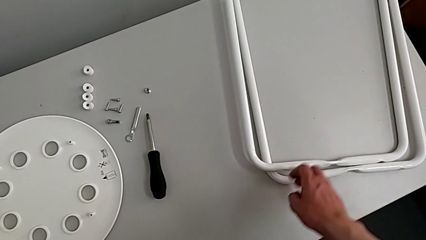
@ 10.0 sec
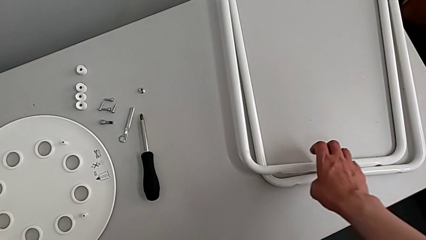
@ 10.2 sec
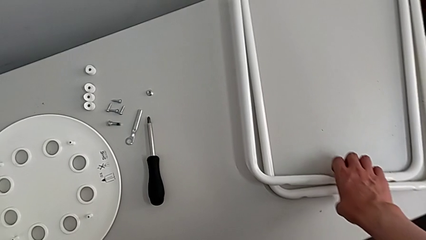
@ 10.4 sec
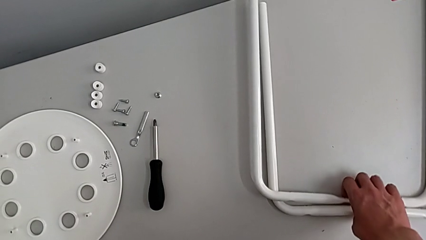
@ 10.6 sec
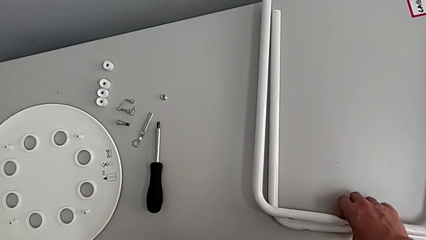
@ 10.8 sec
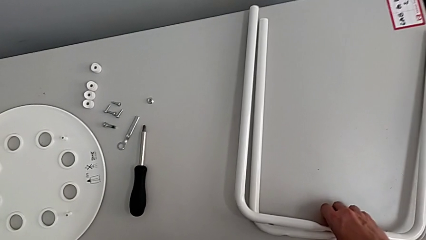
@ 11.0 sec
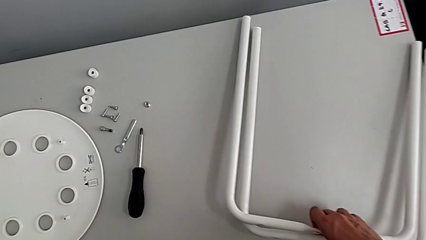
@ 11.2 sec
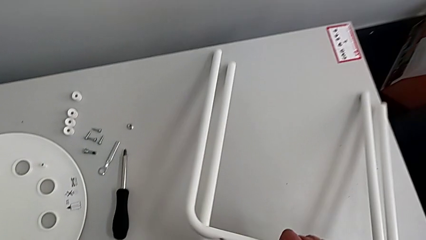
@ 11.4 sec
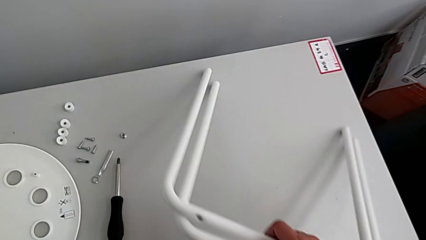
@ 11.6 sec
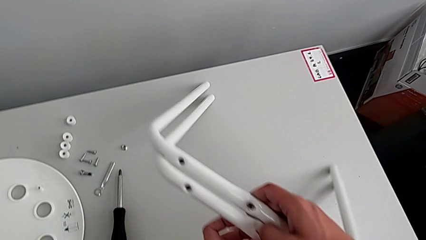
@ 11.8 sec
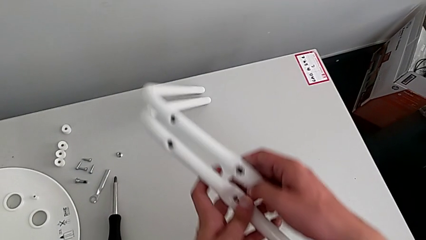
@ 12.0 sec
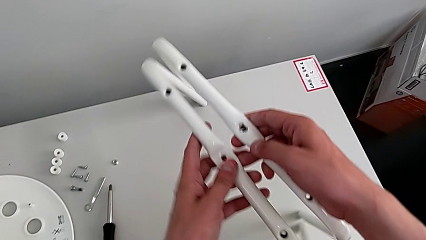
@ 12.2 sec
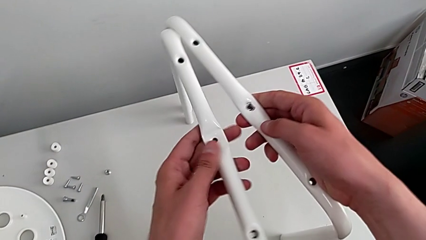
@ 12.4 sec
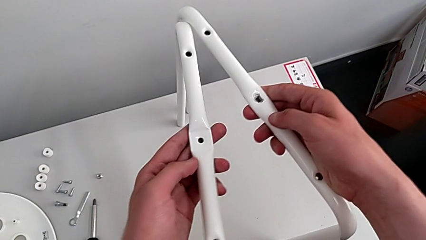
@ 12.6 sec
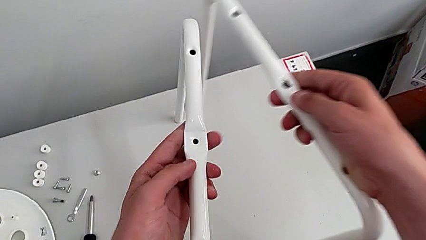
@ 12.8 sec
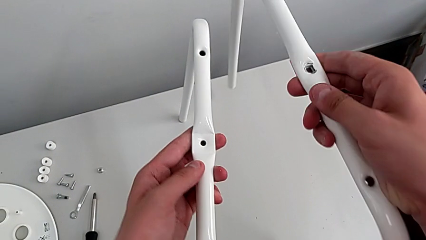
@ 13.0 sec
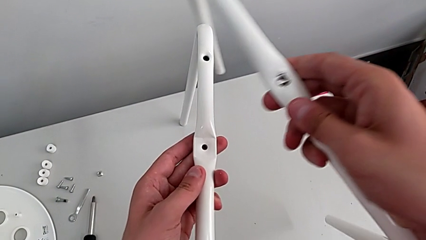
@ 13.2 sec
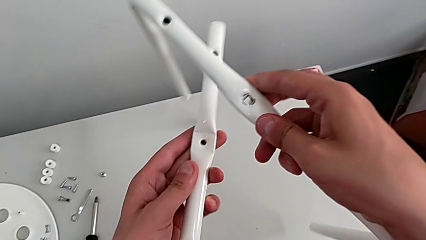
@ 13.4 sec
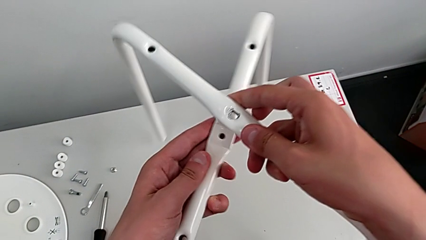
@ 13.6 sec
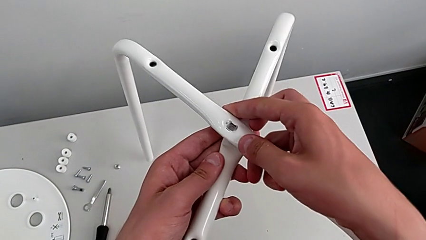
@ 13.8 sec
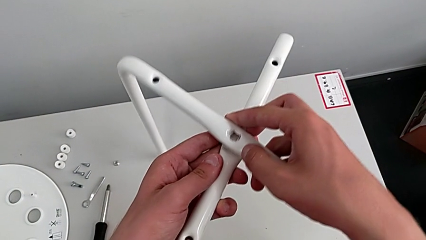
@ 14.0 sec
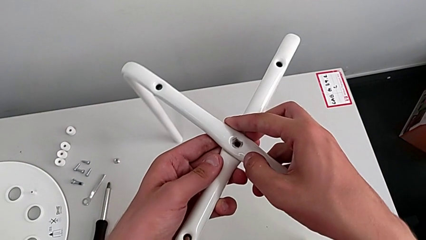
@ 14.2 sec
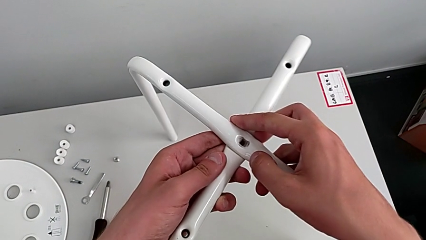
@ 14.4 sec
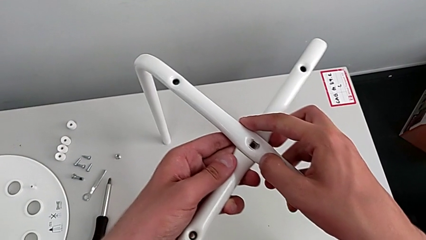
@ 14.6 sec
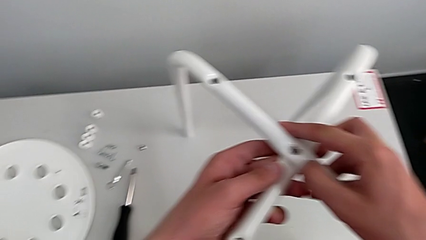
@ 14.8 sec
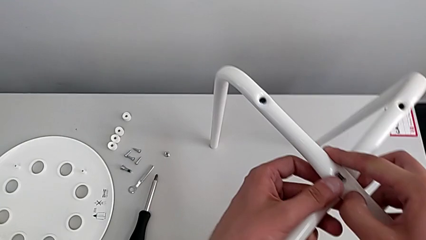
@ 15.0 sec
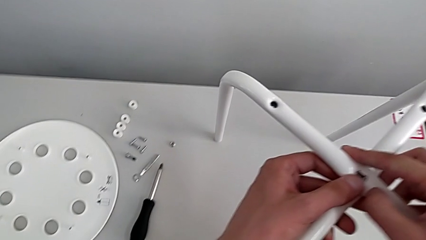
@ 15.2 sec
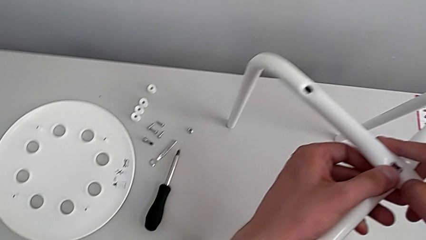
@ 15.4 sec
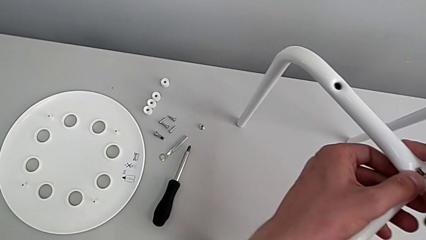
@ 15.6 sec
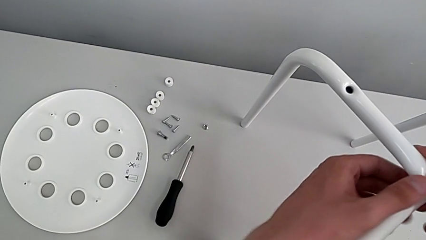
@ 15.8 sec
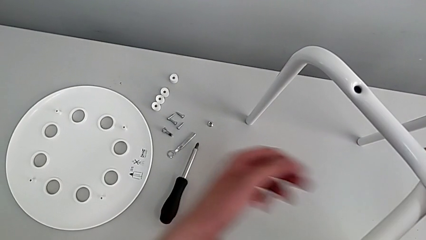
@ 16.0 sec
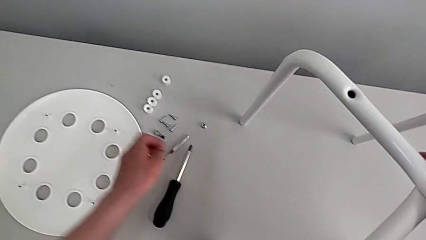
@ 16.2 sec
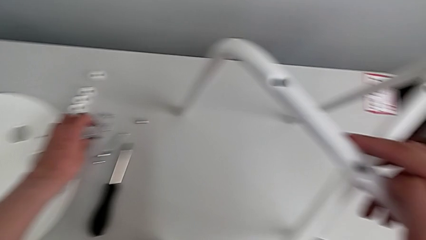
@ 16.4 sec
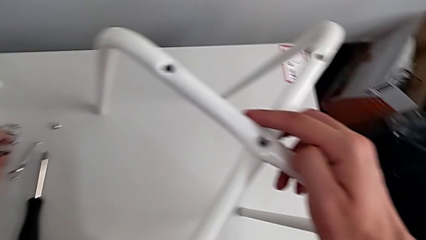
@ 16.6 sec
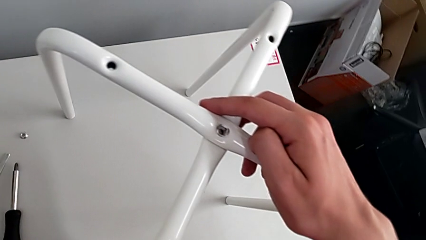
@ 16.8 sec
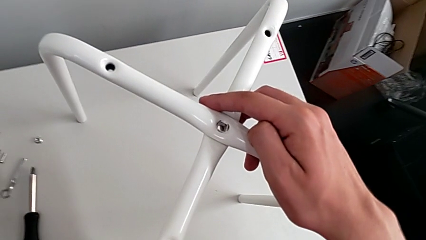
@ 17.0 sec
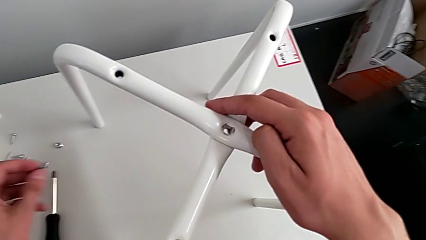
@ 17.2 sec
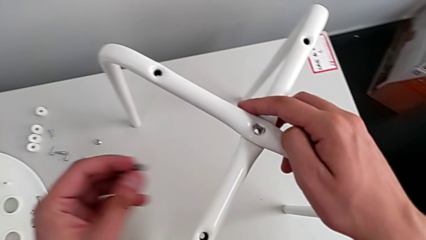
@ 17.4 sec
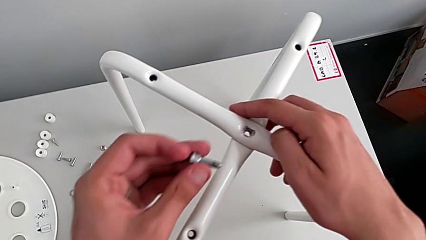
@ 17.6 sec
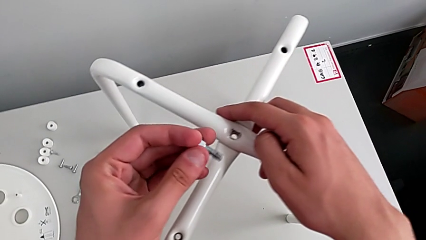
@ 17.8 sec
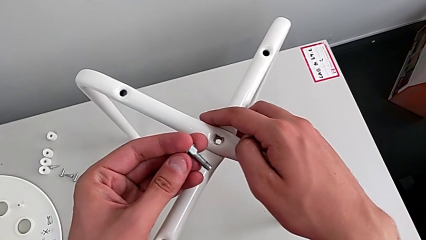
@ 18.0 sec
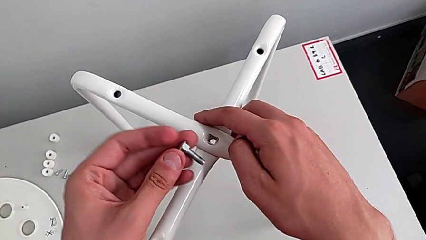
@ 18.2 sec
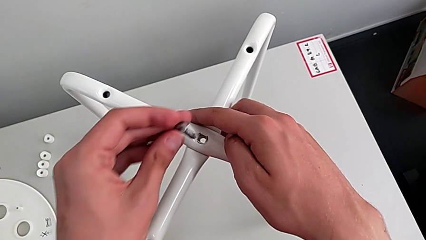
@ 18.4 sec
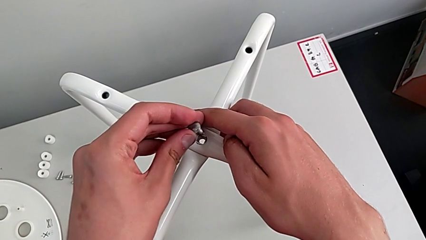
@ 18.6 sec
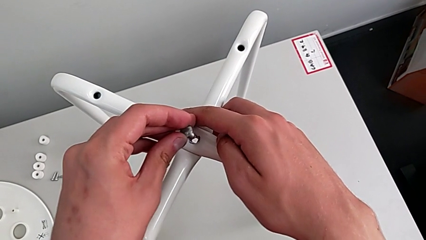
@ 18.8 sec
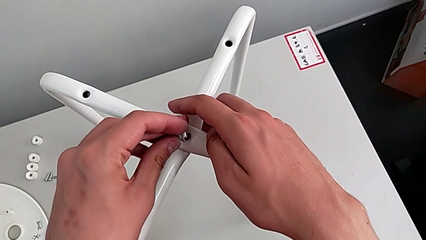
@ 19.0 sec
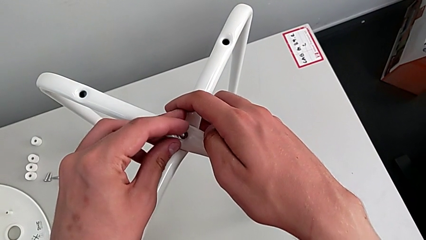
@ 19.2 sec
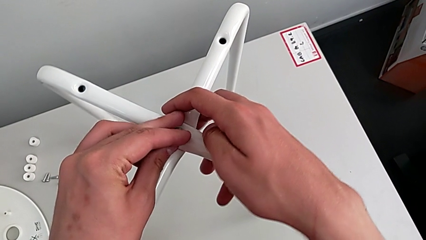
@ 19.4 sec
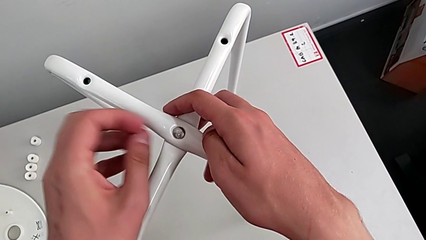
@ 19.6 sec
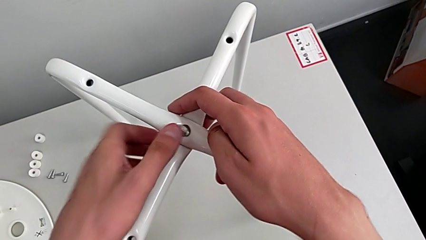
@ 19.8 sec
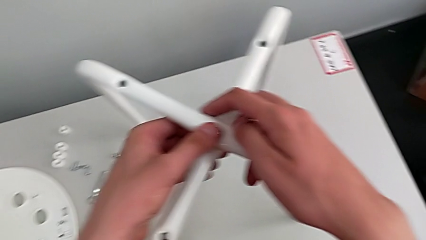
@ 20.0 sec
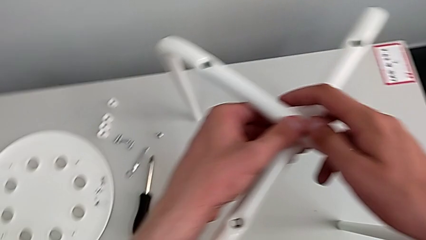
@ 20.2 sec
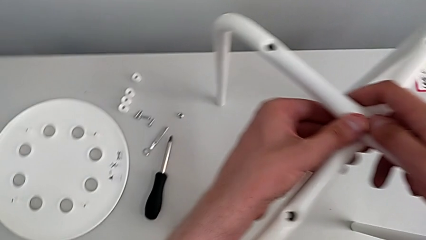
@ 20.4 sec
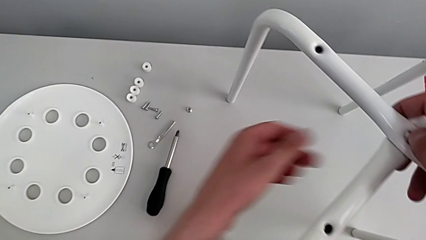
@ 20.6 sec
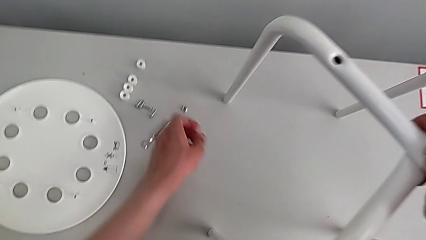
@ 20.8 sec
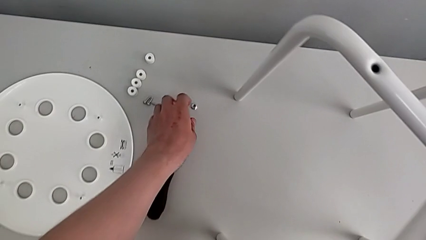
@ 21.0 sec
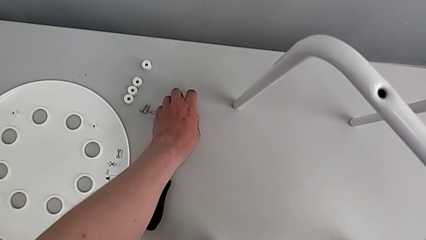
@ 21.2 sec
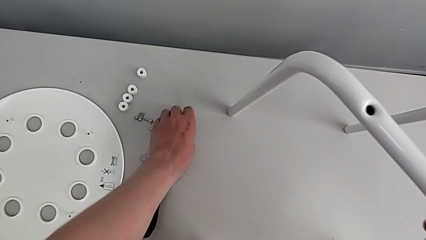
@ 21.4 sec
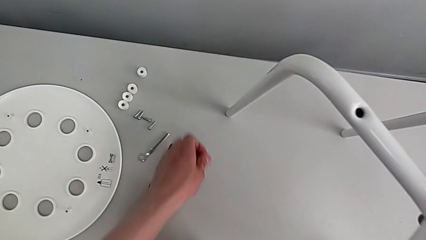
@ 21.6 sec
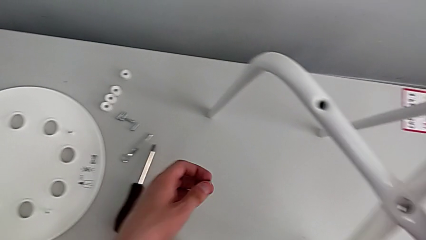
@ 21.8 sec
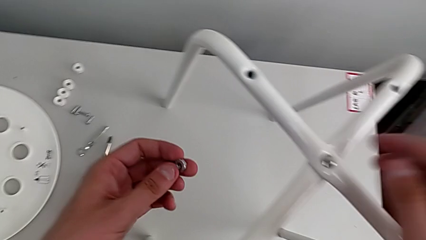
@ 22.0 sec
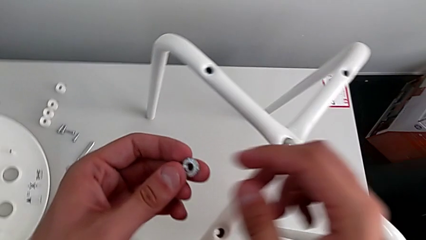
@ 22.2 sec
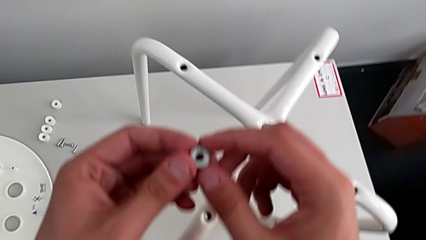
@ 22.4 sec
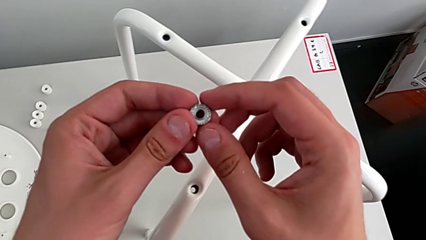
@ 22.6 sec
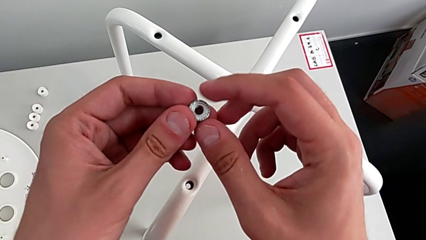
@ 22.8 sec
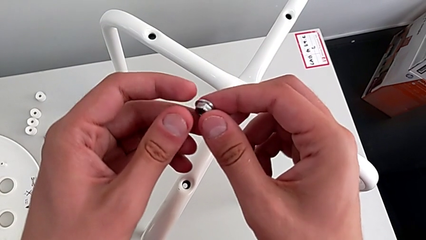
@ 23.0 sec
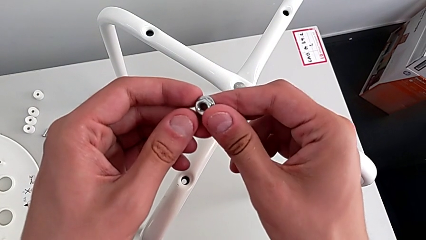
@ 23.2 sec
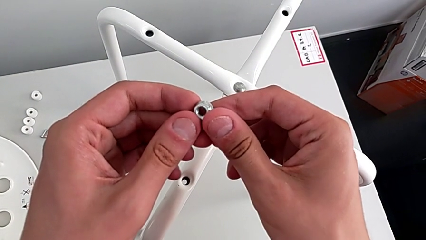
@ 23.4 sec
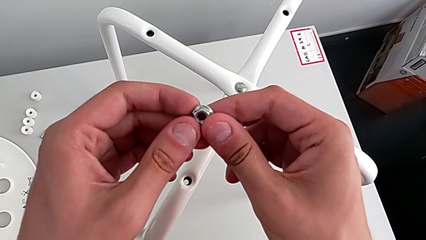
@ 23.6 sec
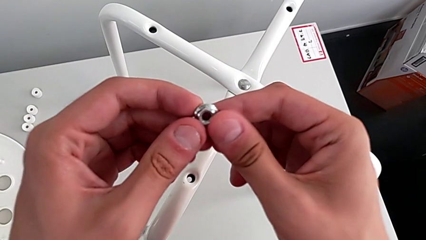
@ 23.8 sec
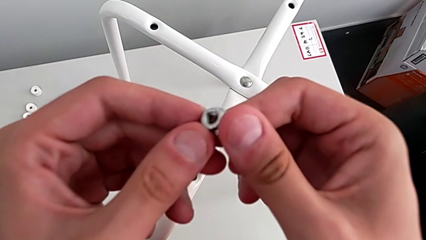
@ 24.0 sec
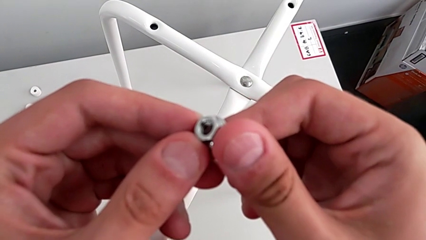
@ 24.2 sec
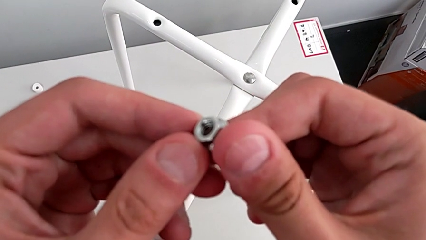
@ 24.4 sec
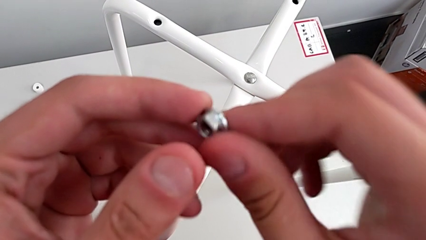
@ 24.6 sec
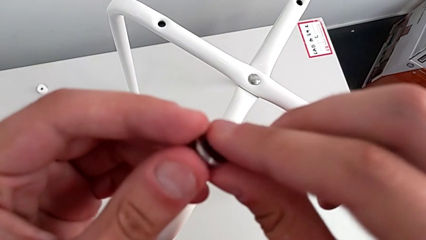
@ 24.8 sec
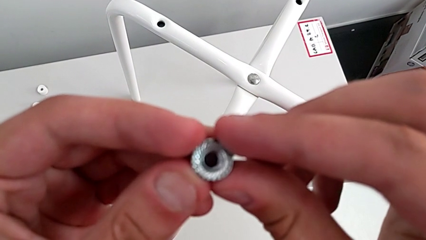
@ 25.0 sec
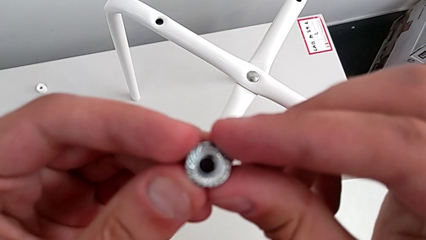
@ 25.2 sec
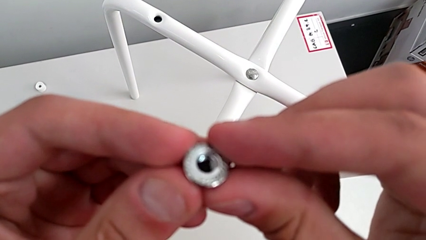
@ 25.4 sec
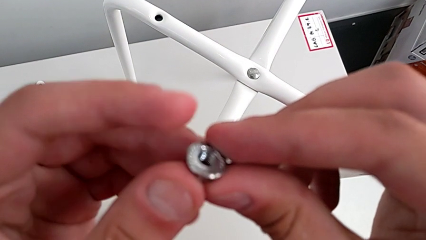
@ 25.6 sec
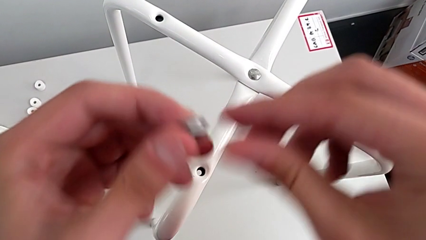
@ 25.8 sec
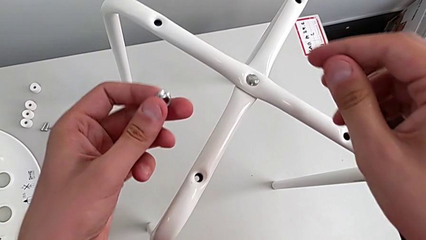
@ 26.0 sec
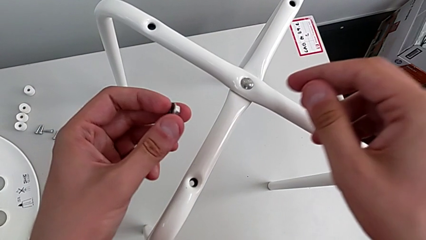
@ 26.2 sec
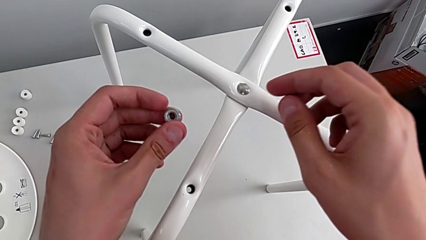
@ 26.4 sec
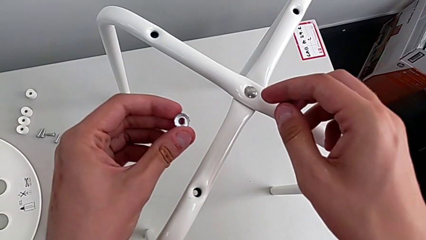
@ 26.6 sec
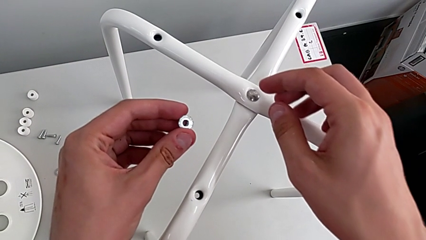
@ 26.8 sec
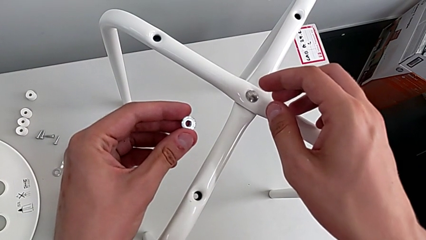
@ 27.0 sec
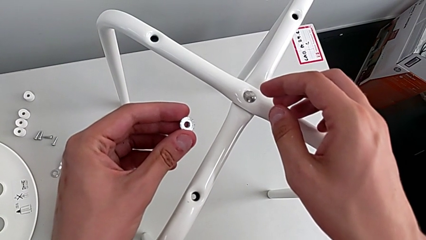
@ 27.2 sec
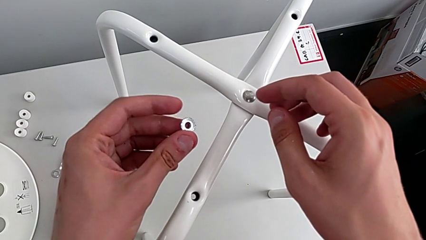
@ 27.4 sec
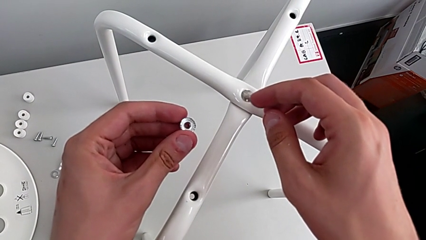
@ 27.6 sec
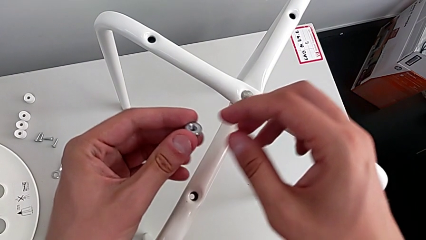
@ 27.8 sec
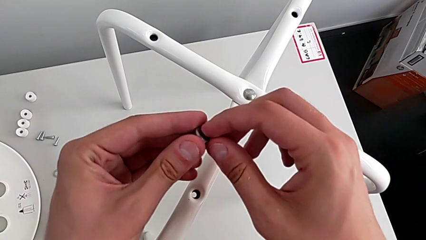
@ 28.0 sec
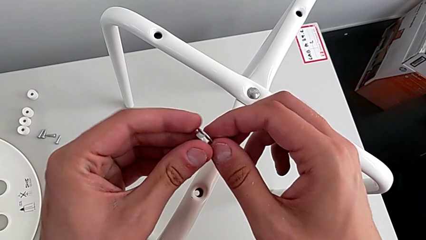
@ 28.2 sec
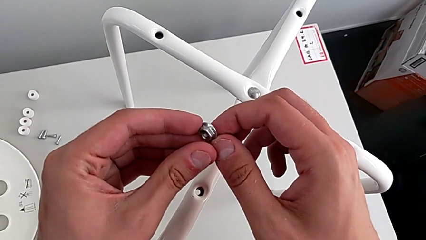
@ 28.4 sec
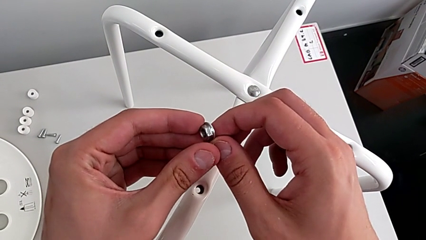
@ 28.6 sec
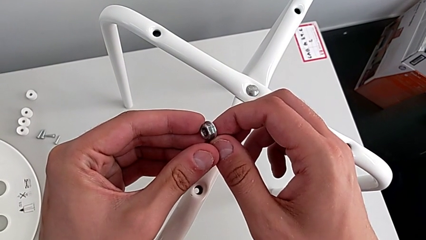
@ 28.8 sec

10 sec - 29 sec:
The camera wearer is assembling the legs. They grab the leg, lift it, align it, grab the bolt, inspect it, insert it, grab the hex nut, inspect it and begin to rotate it.
